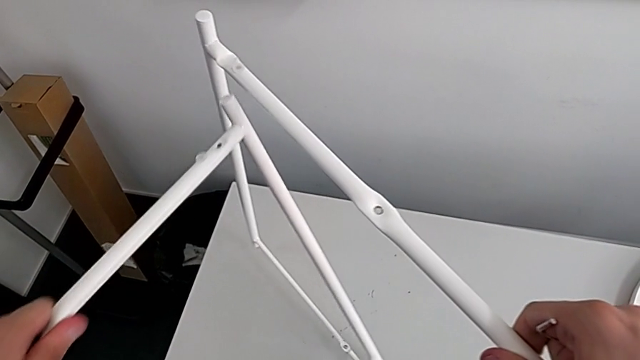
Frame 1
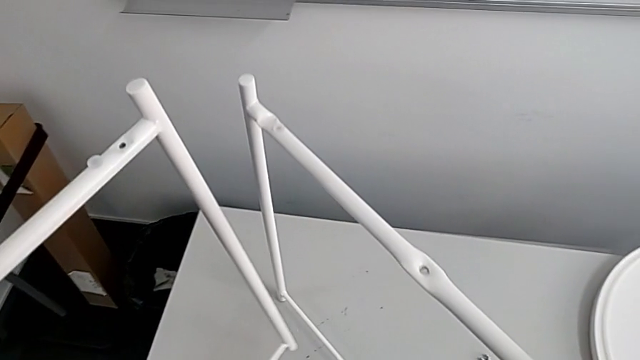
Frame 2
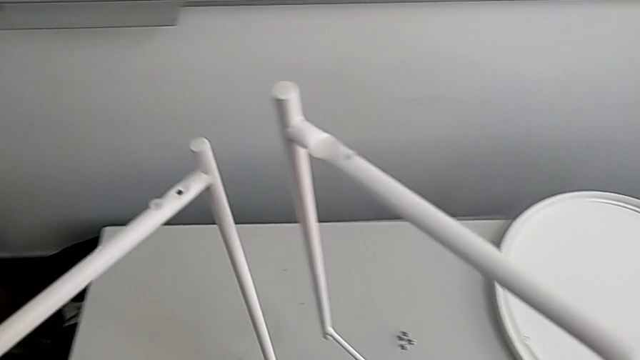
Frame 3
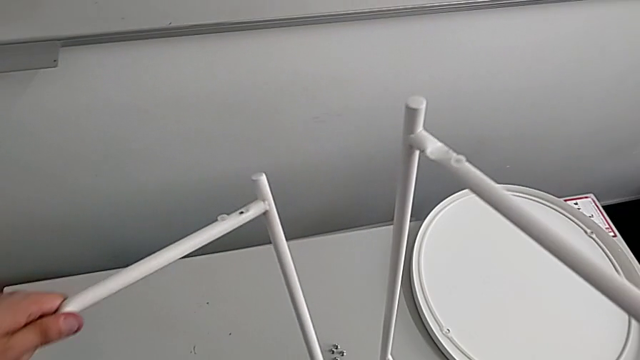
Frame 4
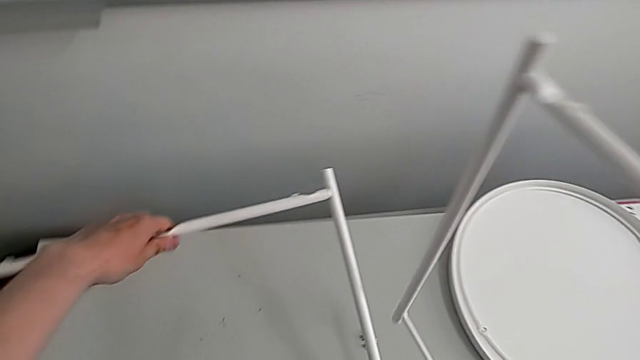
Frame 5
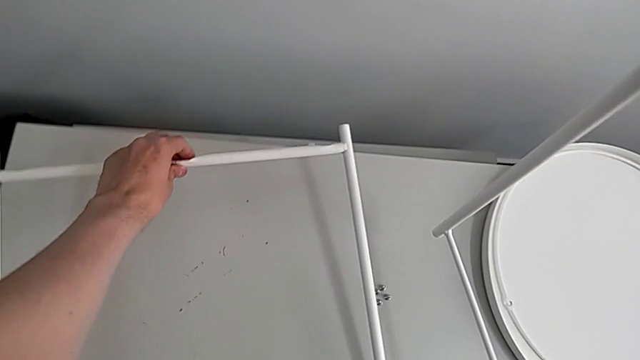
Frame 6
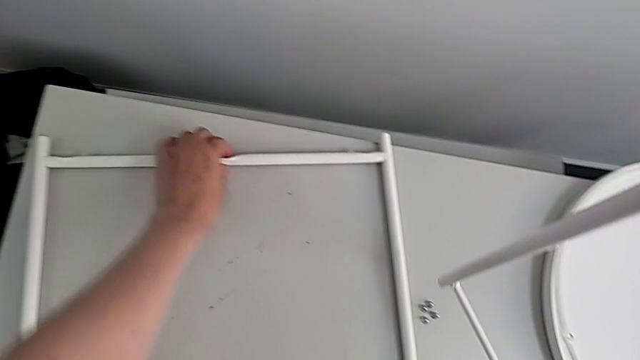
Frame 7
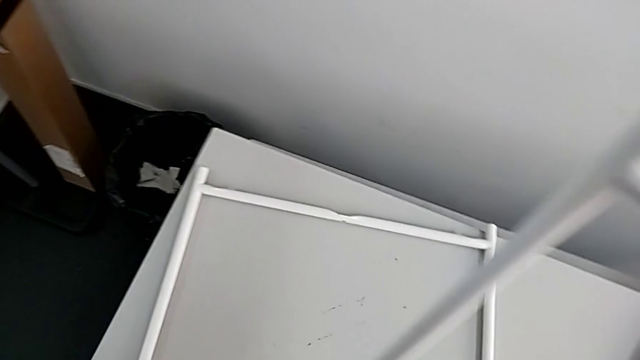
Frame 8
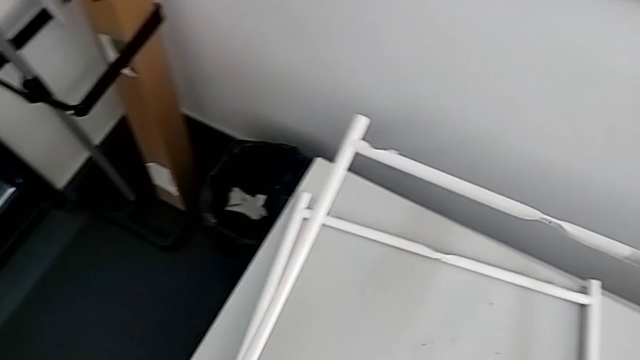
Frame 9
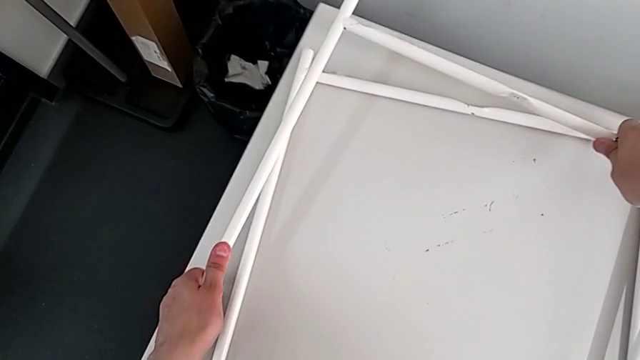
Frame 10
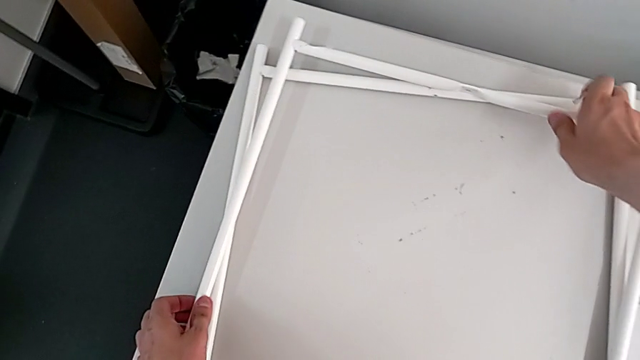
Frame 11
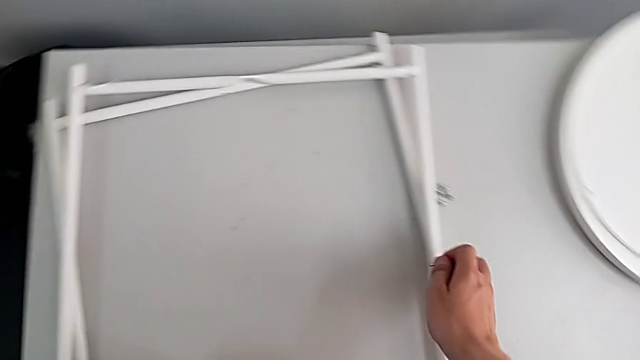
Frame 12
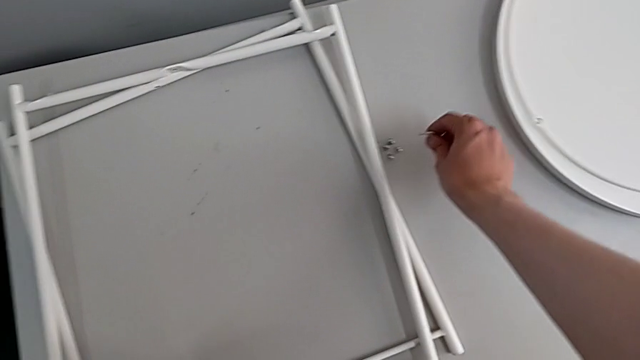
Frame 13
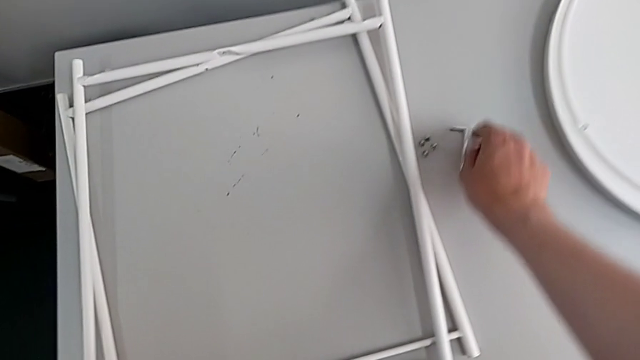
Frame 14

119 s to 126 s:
The camera wearer is disassembling the legs. They place the leg twice and place the Allen wrench.
